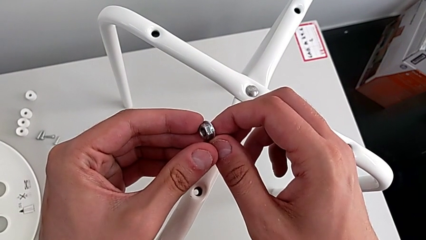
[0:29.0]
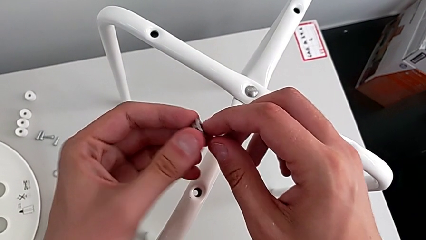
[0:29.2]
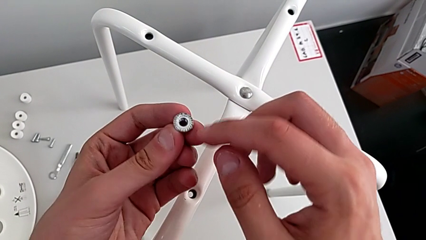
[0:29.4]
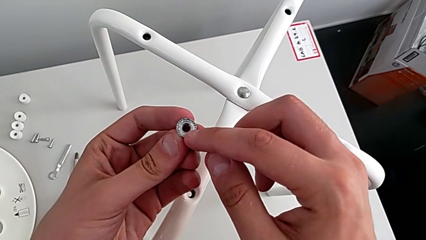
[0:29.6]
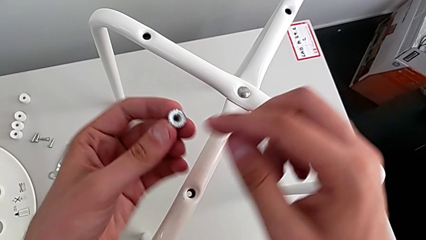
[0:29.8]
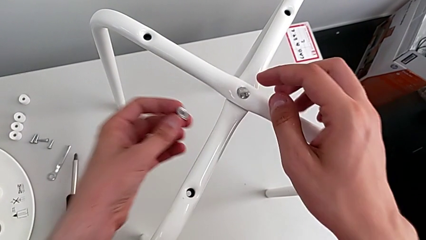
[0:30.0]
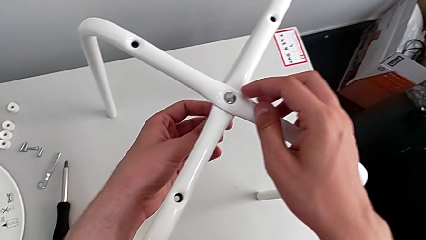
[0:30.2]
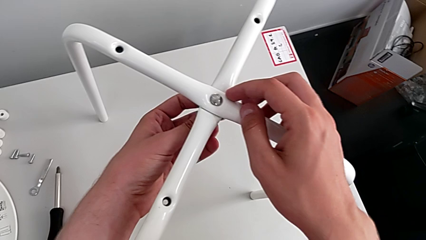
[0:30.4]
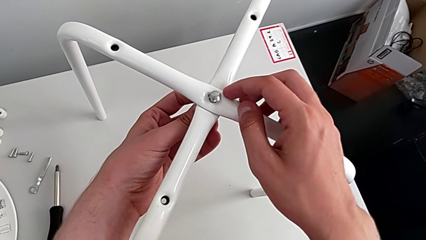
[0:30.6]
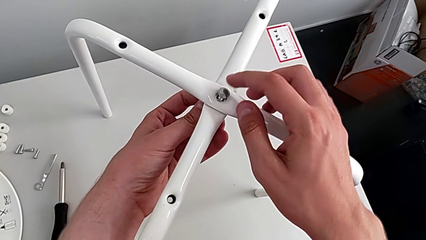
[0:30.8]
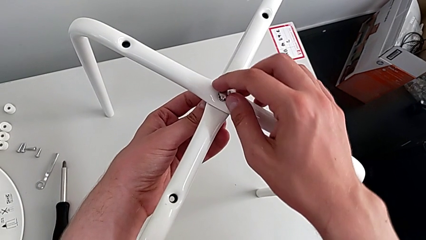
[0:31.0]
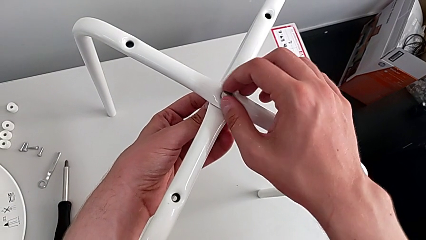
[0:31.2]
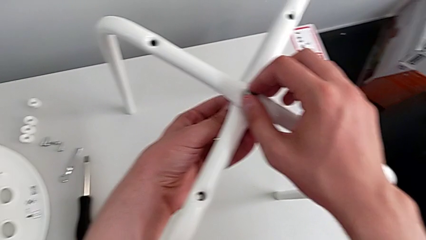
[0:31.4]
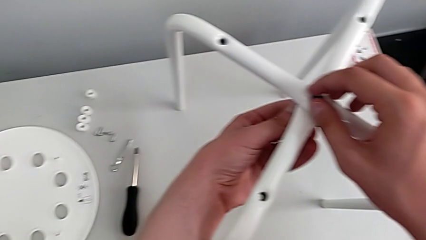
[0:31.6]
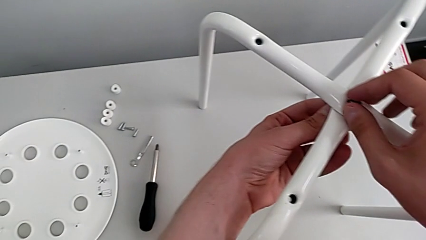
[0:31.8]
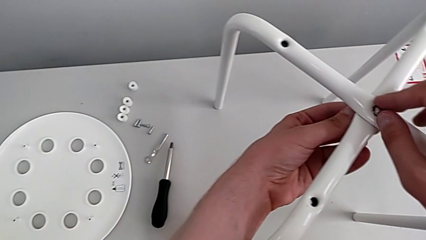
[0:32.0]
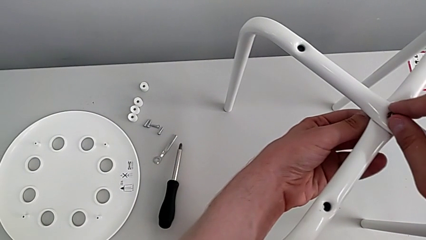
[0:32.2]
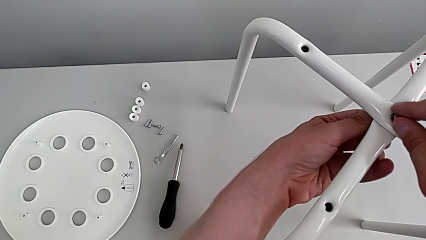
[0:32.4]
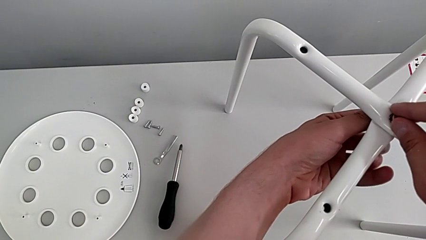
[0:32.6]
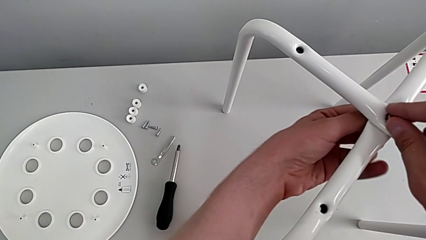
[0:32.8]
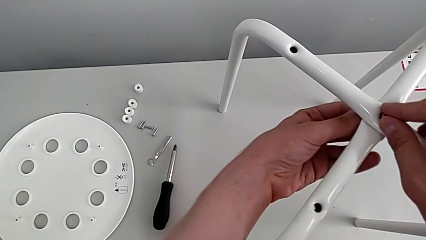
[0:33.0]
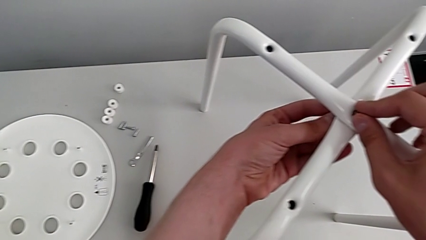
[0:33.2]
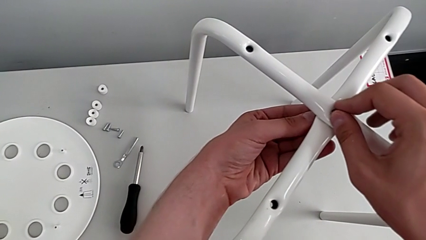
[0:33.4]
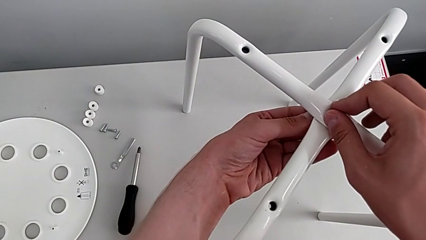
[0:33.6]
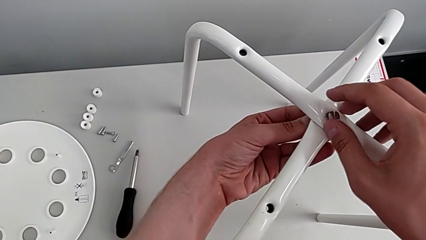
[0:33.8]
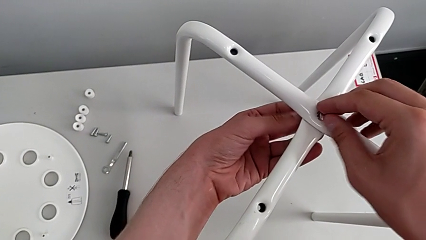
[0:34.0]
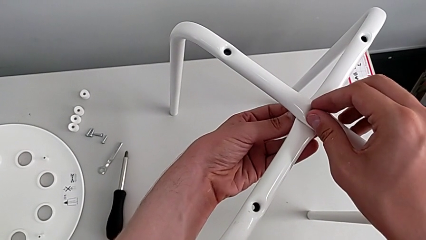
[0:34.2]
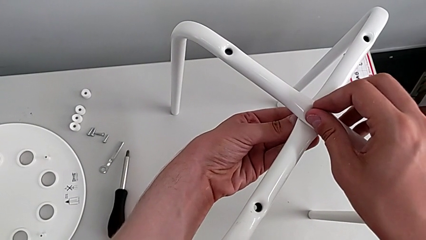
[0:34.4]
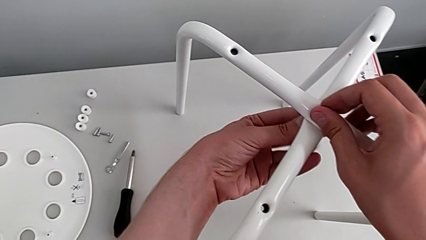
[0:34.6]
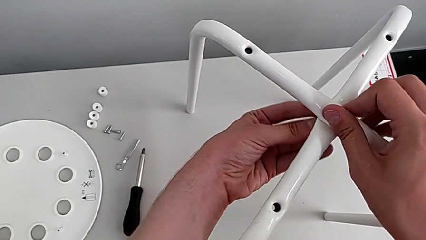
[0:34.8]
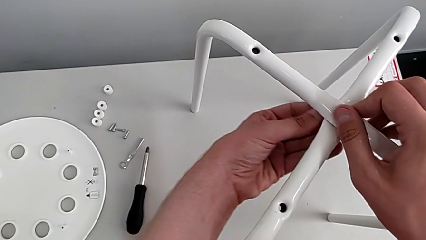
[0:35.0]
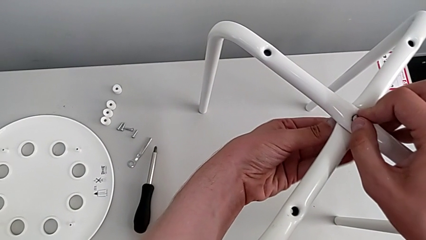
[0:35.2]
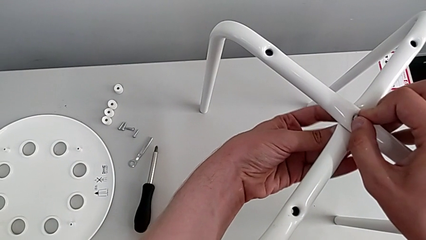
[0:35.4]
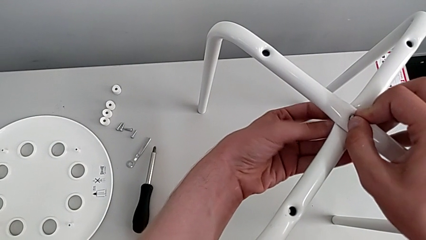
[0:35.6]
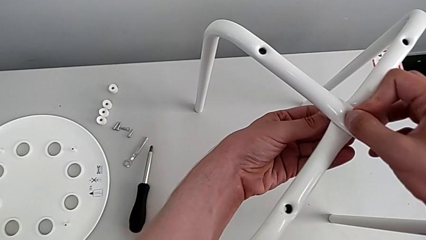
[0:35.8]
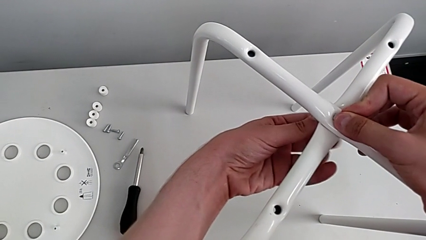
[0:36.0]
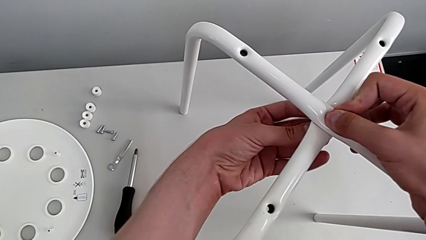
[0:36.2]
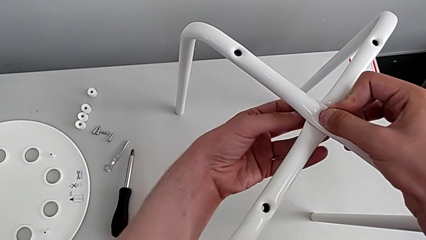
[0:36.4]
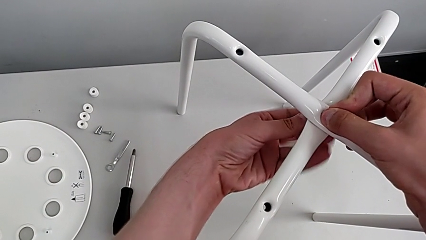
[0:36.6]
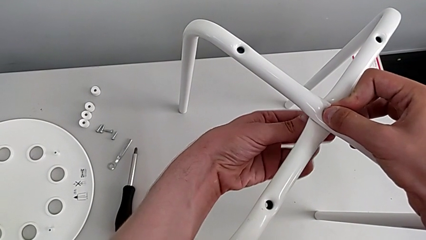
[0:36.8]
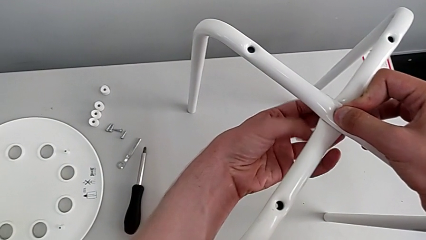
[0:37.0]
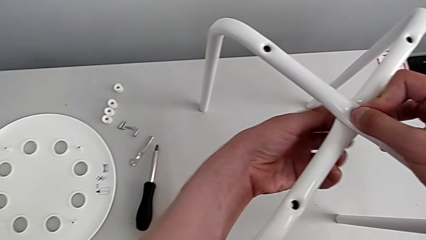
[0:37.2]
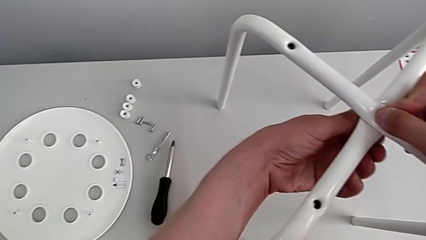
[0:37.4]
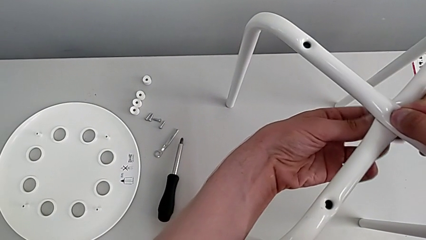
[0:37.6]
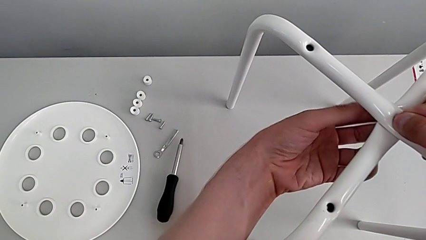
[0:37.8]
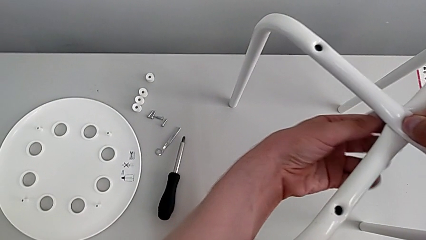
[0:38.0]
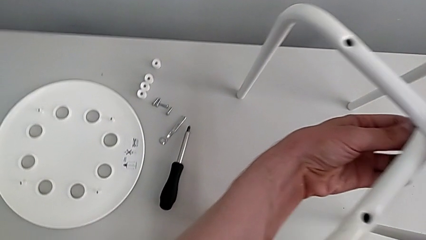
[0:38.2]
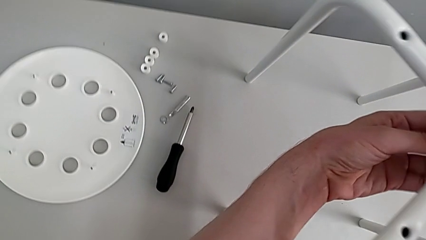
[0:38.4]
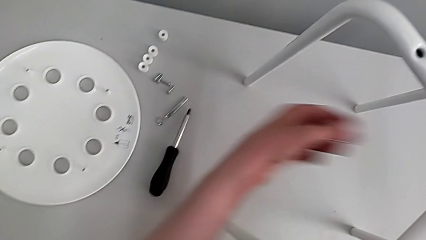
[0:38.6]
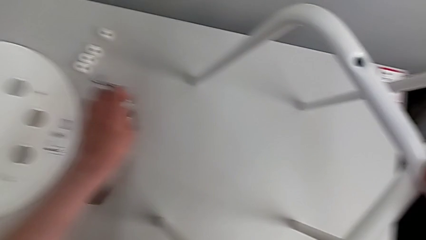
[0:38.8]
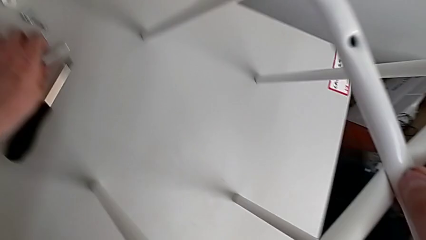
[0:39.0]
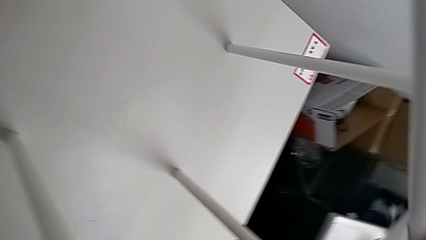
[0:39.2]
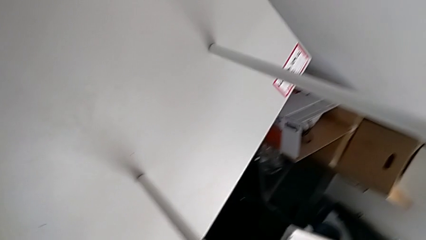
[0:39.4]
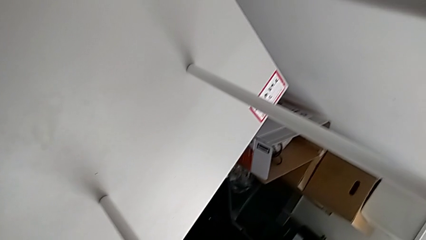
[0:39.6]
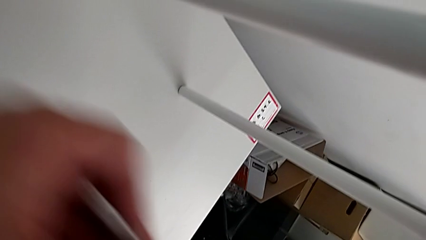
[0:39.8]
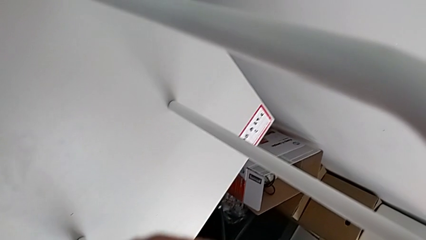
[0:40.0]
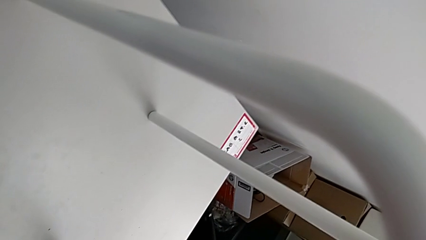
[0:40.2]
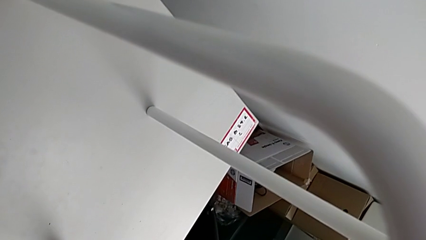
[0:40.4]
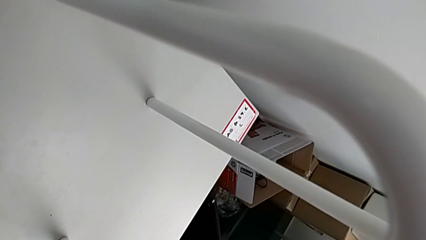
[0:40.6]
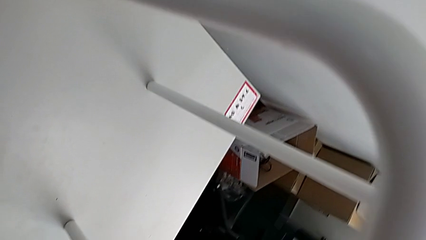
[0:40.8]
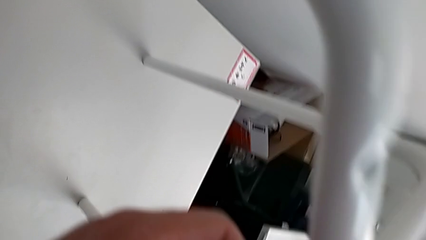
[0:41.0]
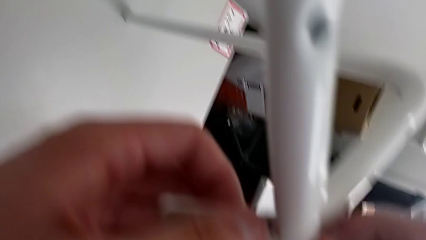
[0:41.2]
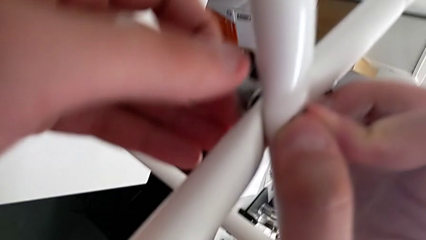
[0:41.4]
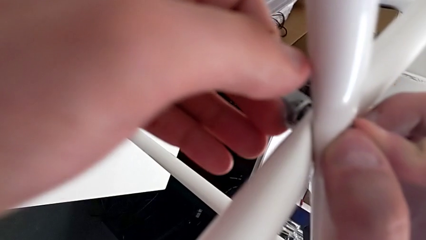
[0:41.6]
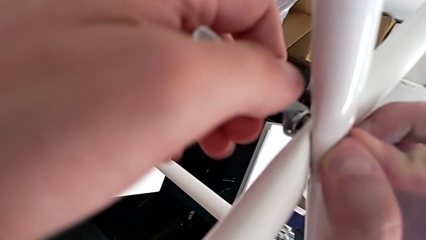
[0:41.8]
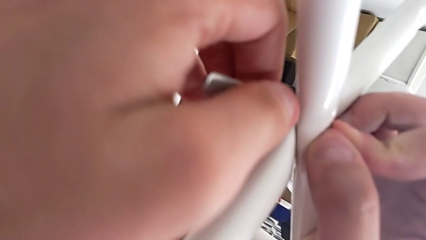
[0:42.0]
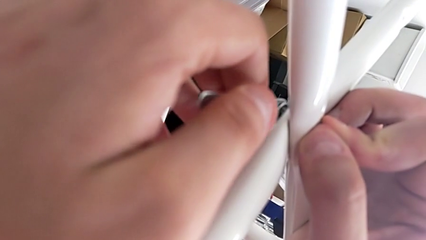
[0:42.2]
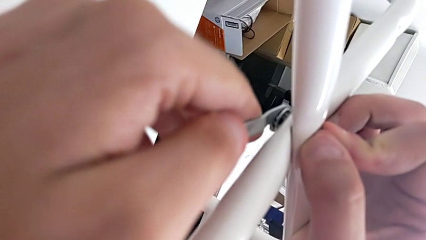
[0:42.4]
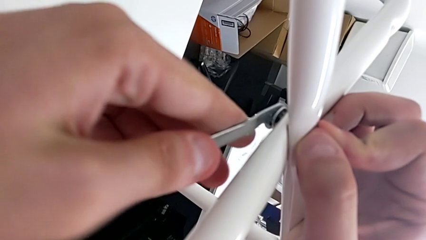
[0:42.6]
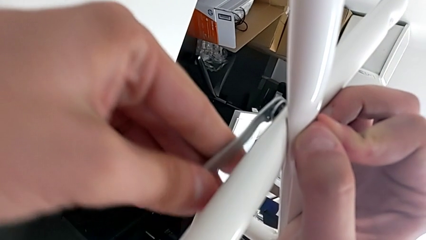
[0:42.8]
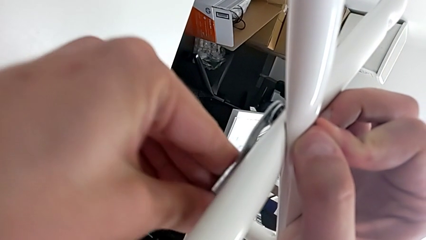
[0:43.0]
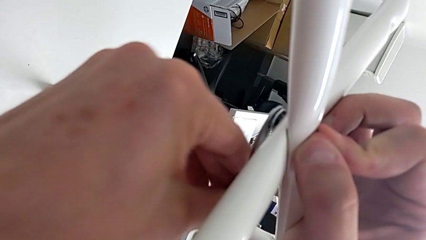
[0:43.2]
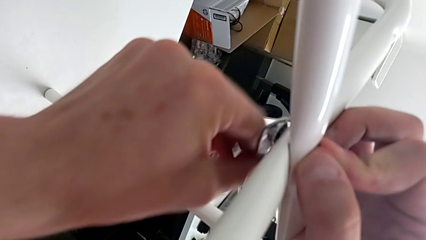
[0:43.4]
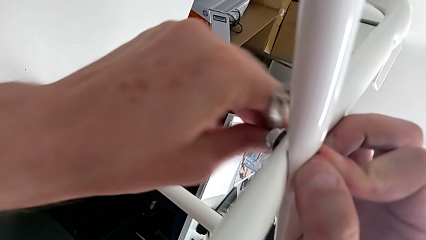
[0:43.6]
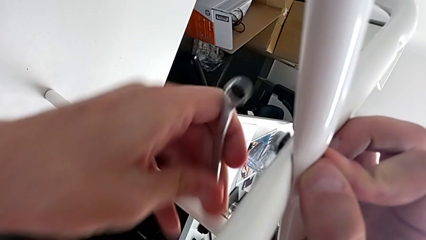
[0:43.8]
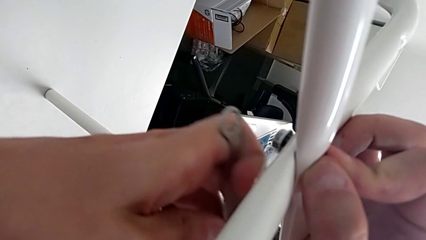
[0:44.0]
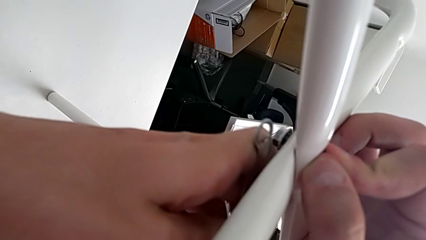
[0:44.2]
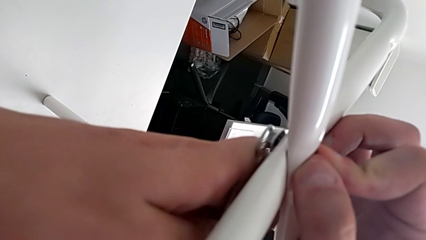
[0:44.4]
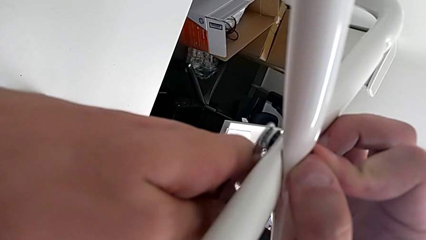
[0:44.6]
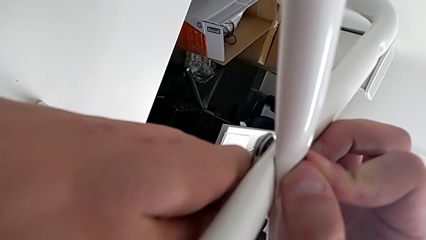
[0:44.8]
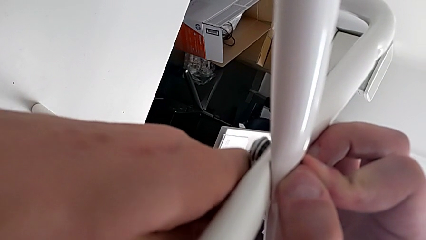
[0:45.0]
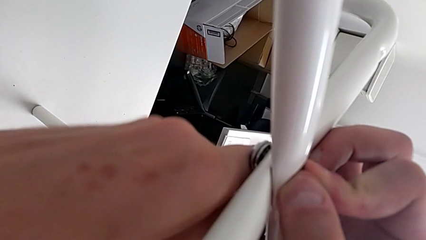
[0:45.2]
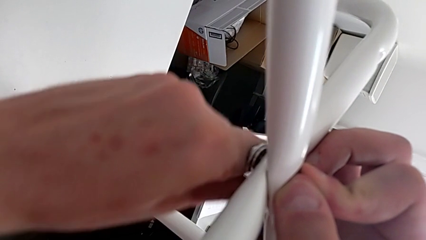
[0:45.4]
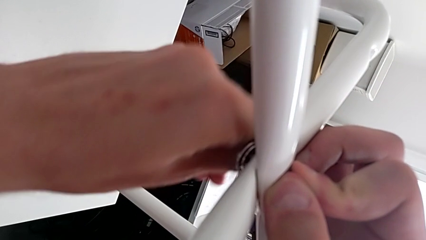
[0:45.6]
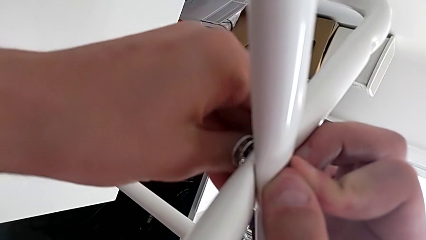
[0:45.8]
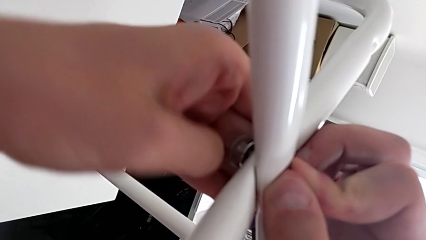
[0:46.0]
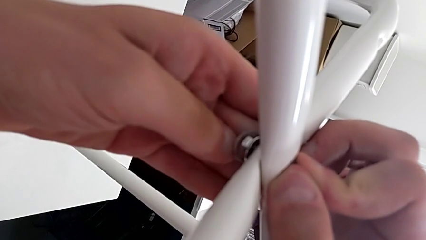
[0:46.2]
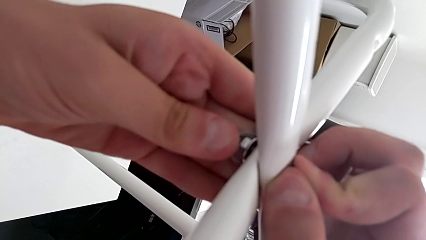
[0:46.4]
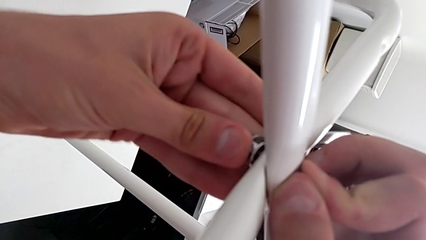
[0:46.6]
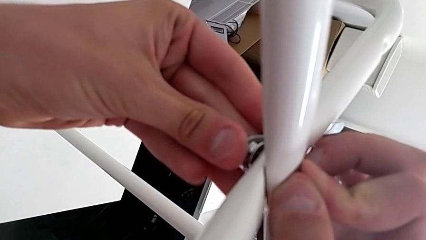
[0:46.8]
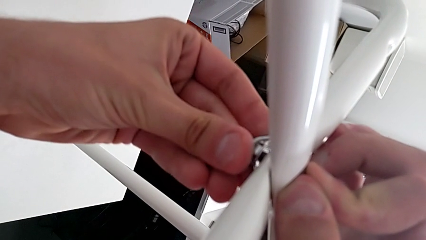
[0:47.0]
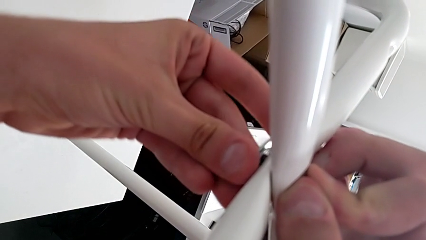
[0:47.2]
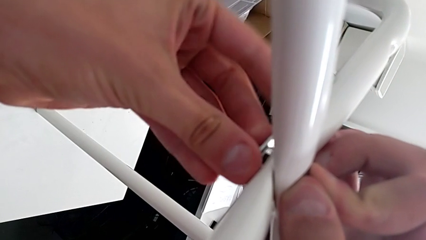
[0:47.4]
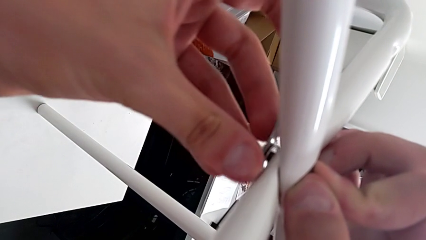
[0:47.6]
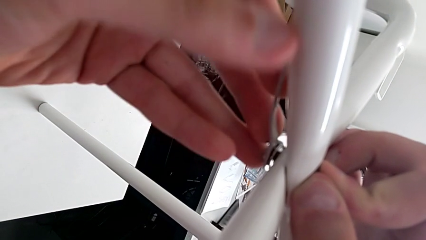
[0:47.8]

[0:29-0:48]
The camera wearer is assembling the legs. They insert the hex nut, screw it, grab the hexagonal wrench, insert it and begin to screw the hex nut.
